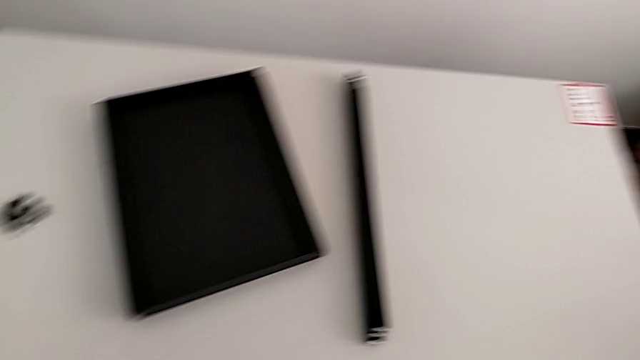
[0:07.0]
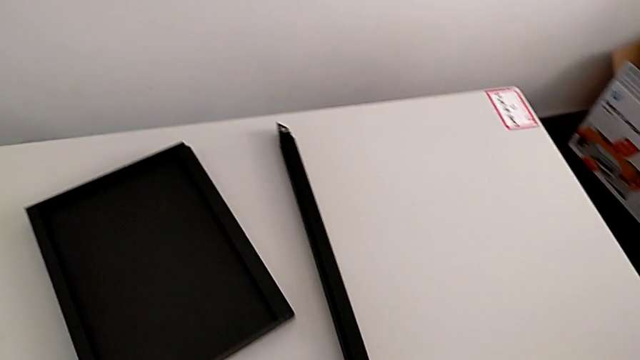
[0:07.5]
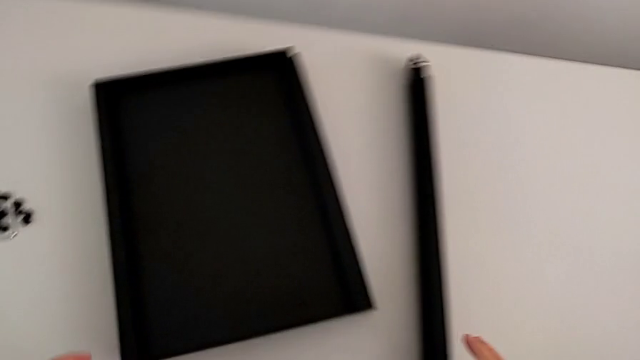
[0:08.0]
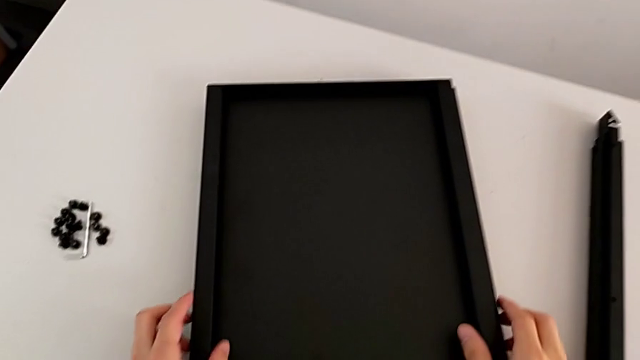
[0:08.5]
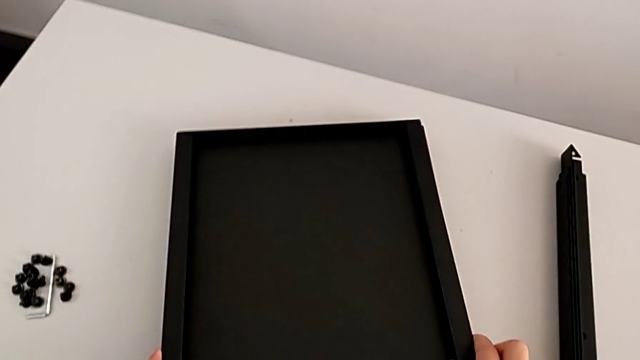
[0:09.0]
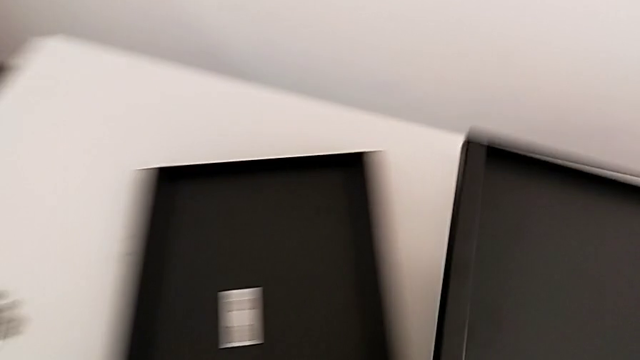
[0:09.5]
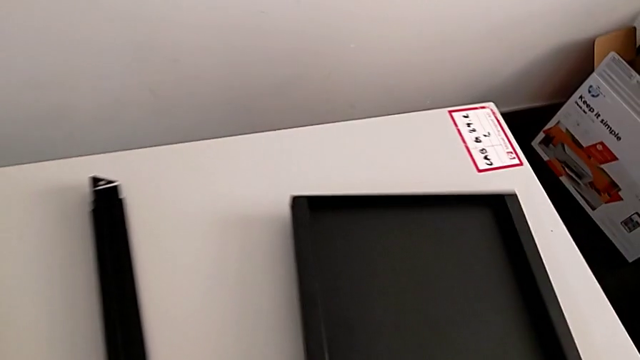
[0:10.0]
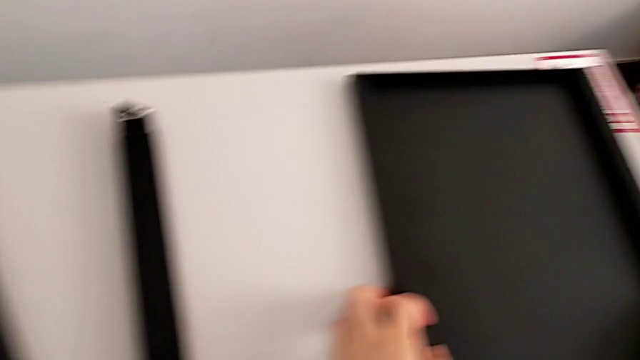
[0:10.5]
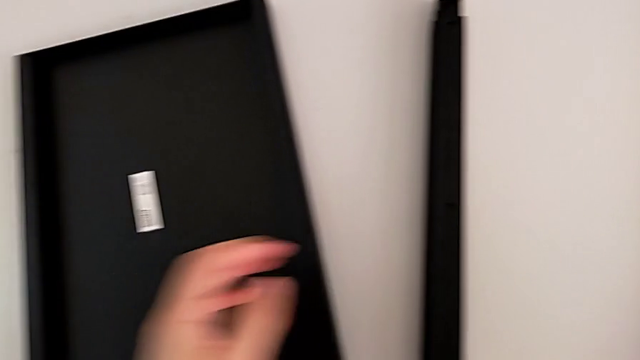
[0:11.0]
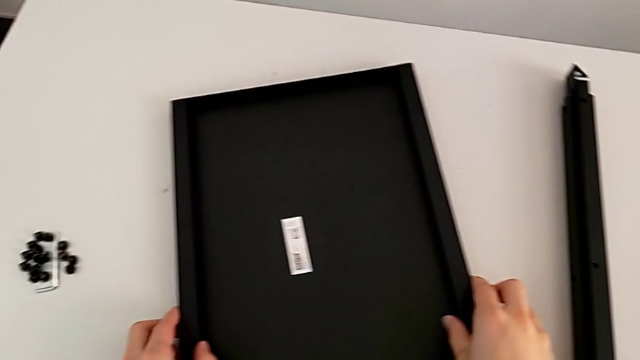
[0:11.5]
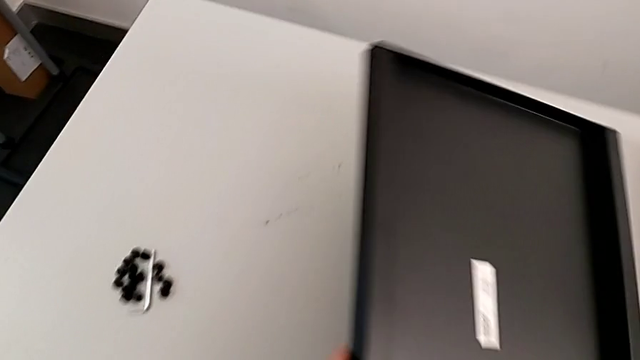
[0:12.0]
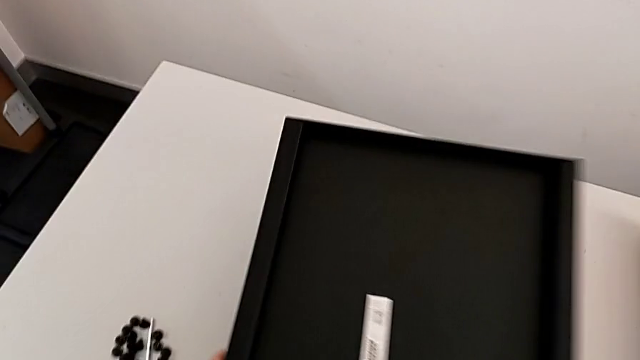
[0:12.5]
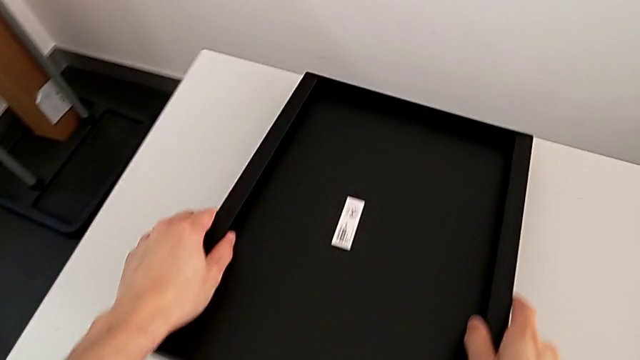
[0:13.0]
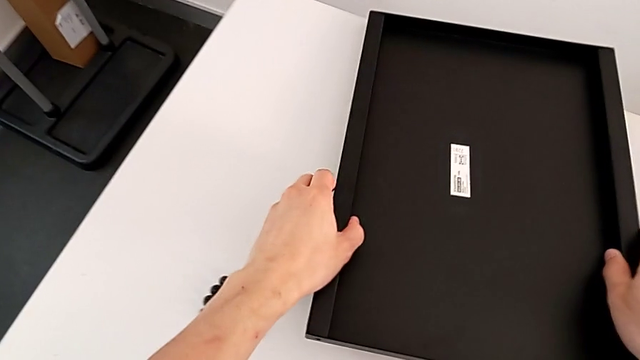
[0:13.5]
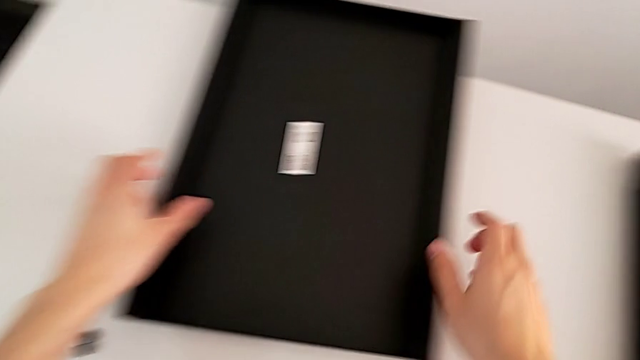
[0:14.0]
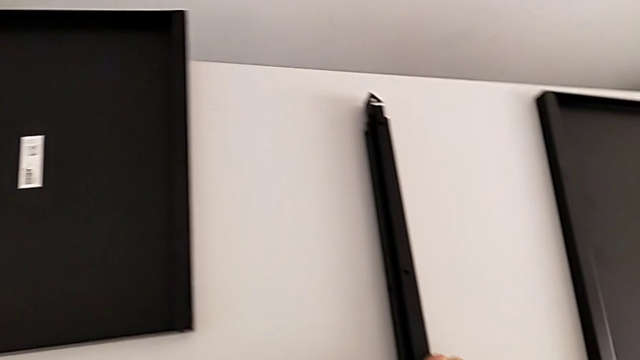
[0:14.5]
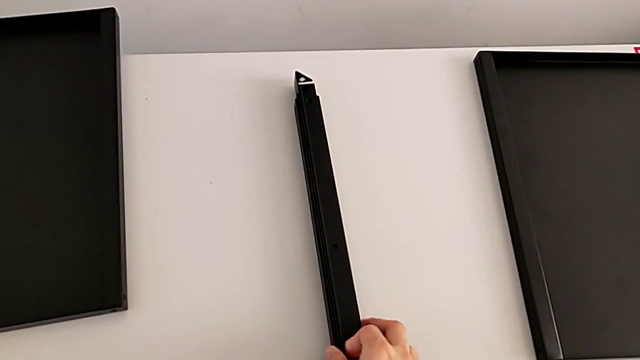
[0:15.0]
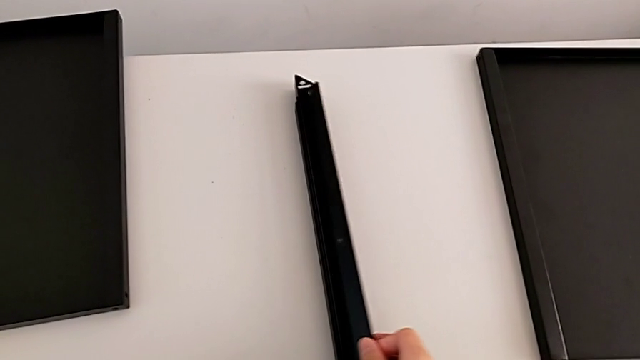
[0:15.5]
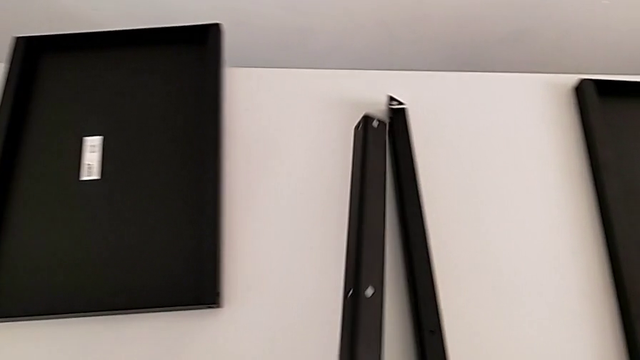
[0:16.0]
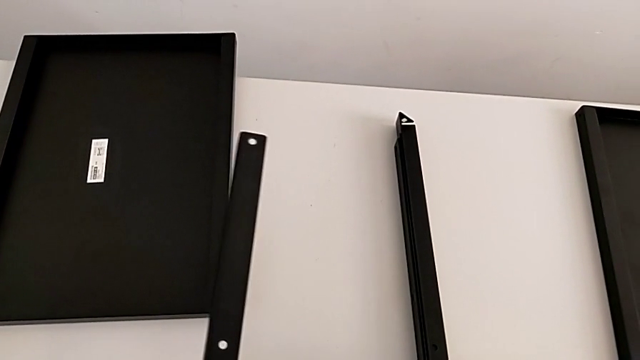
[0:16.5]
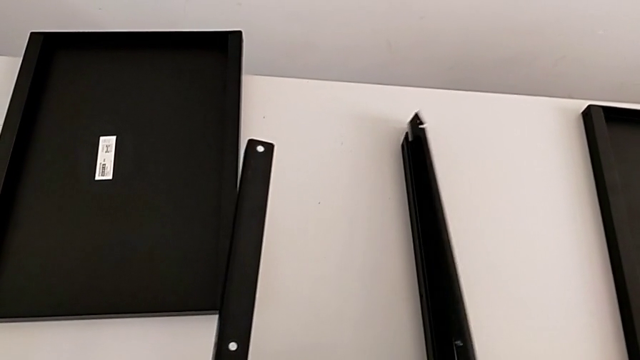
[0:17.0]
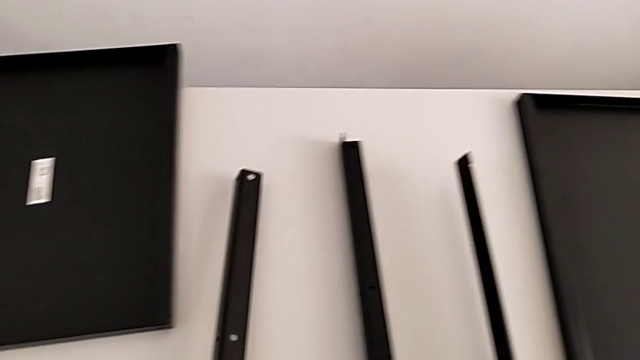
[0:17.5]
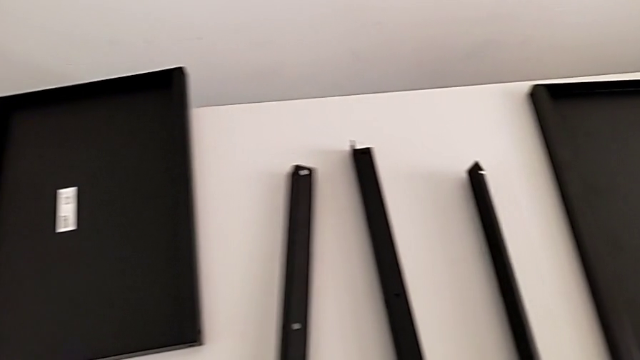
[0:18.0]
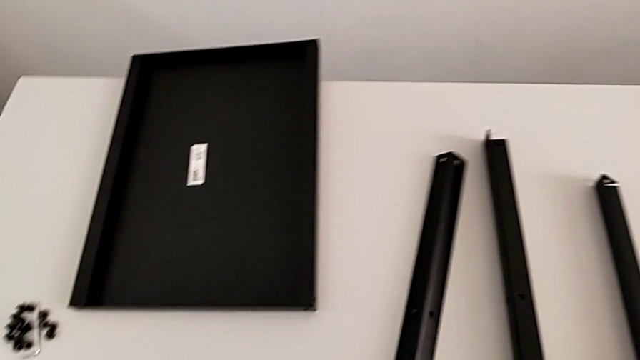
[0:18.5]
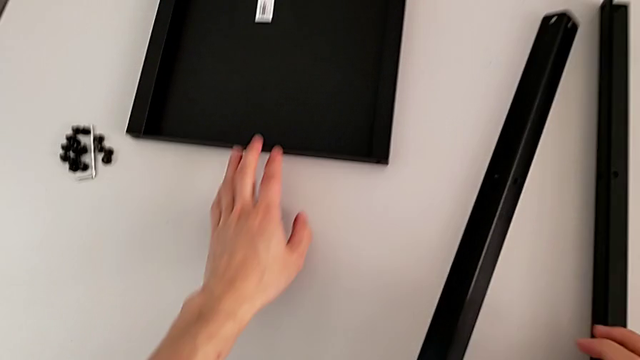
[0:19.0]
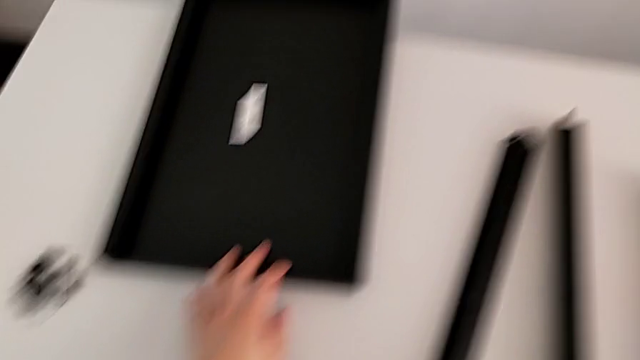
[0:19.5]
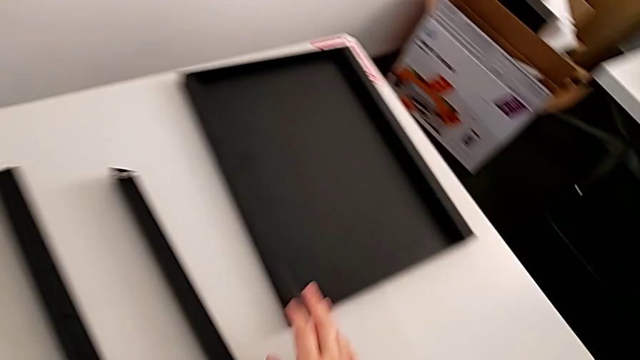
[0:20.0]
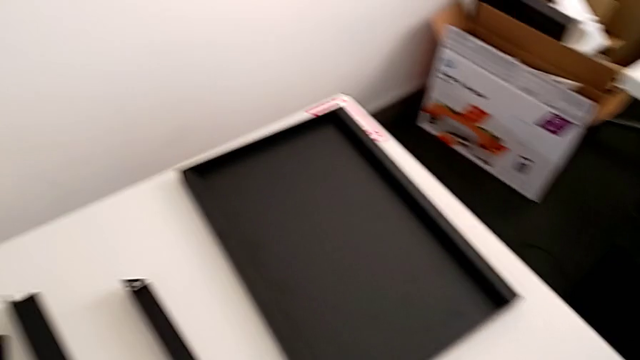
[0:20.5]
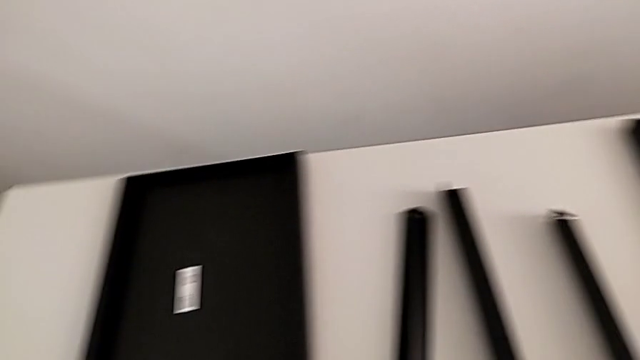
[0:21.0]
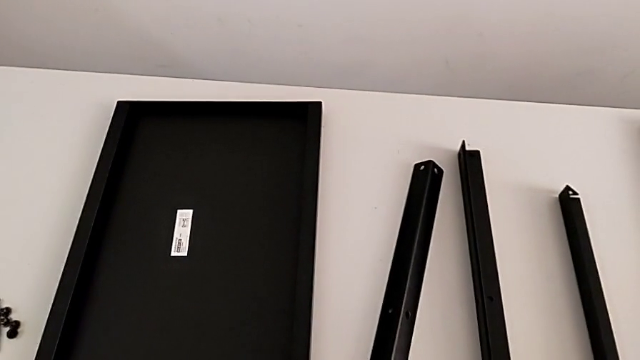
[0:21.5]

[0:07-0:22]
The camera wearer is inspecting the shelf regularly. They approach the tray, grab it, lift it, place it, approach the tray, grab it, inspect it and place it. They approach the leg, grab it with the right hand, hold it with the left hand, grab it with the right hand, place it with the right hand and place it with the left hand. They approach the tray and slide it.

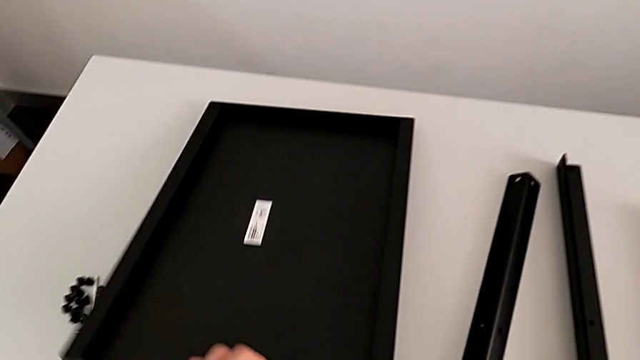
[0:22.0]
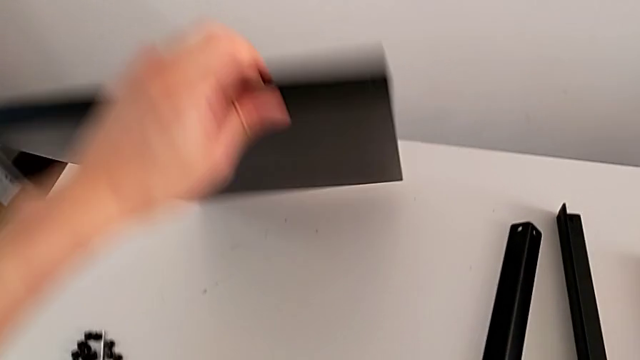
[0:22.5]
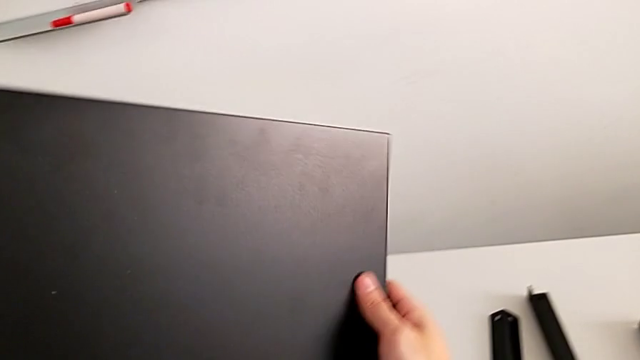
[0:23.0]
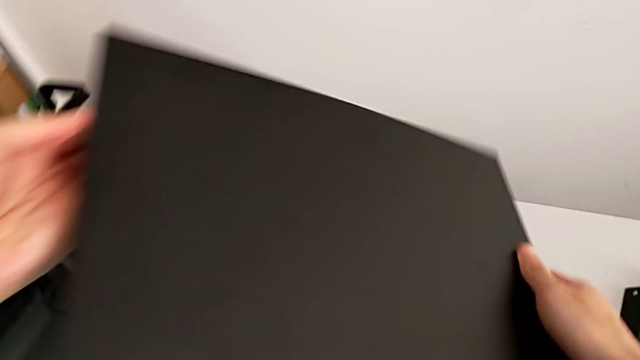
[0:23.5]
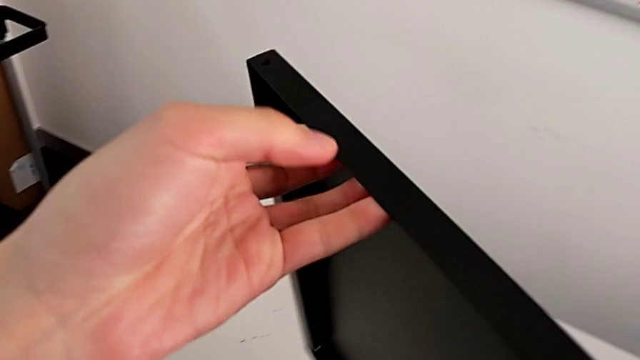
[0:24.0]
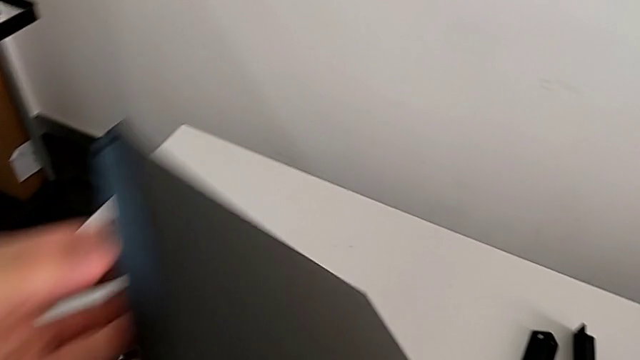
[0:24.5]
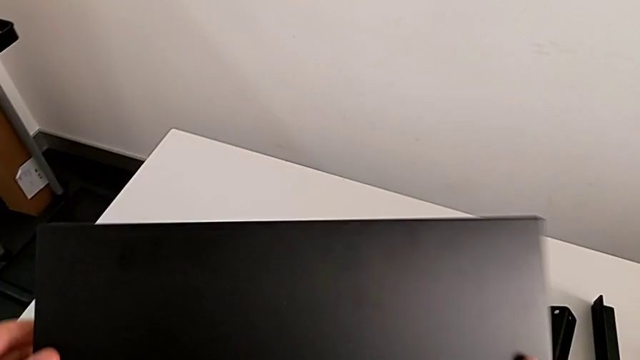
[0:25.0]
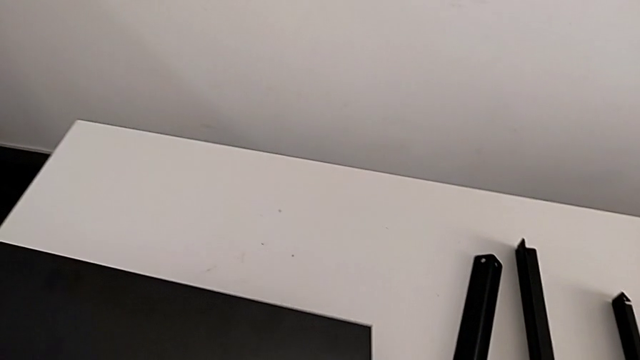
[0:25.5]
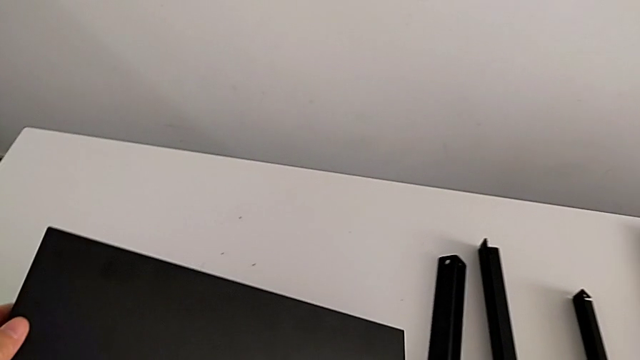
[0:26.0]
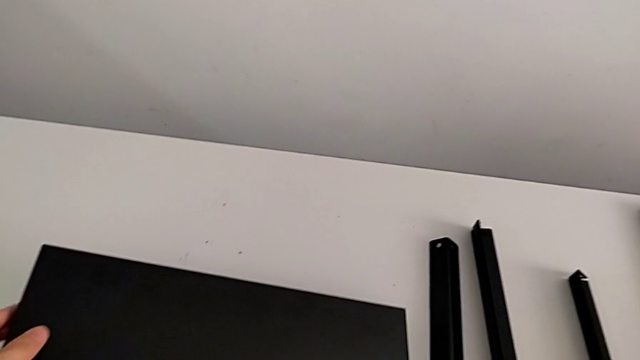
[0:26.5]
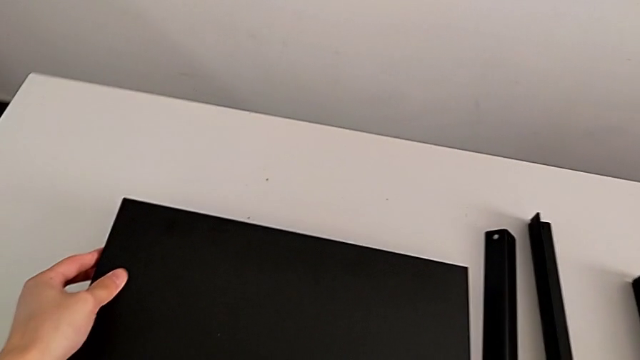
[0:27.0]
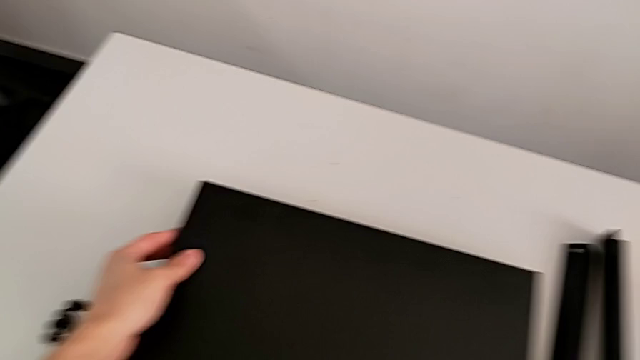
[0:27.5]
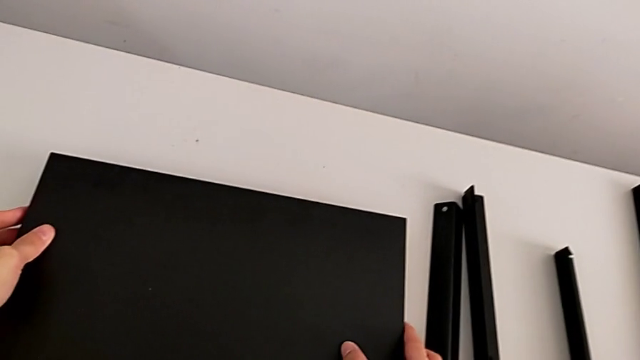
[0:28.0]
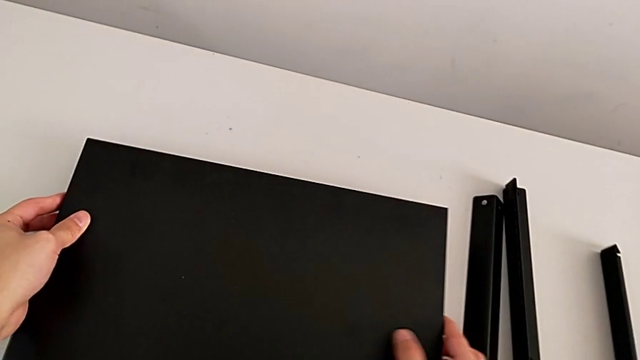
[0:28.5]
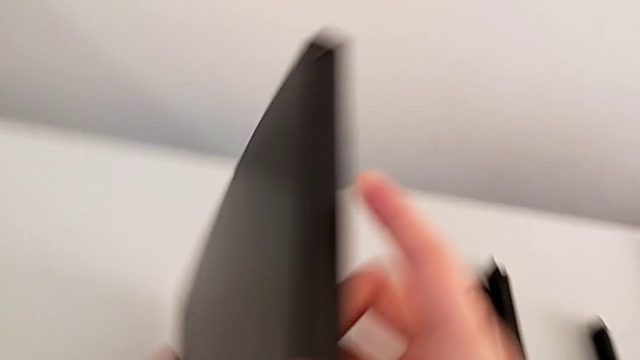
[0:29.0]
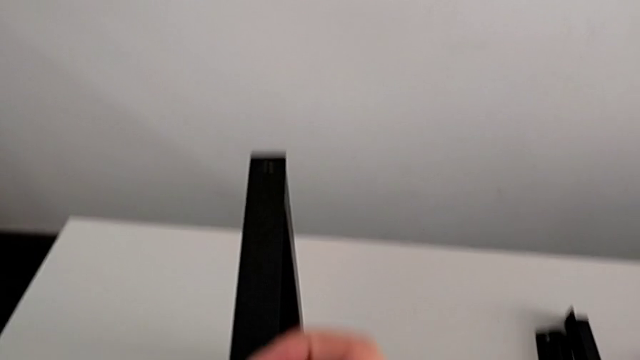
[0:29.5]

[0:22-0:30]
The camera wearer is inspecting the shelf regularly. They rotate the tray, hold it and wrongly rotate it.
